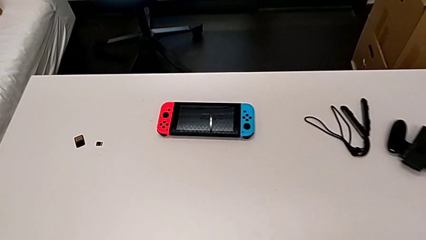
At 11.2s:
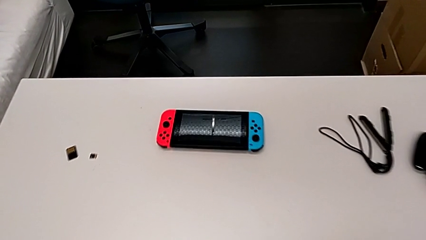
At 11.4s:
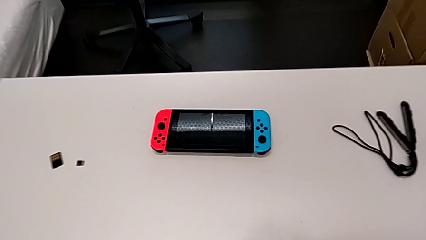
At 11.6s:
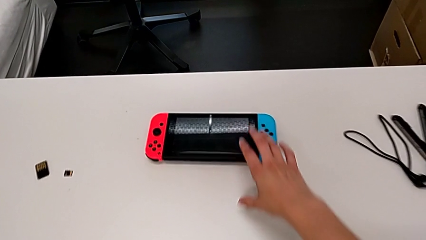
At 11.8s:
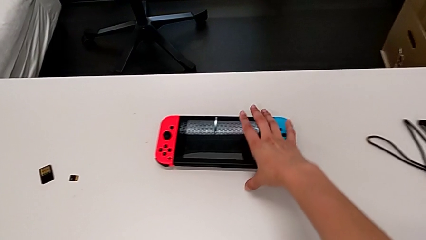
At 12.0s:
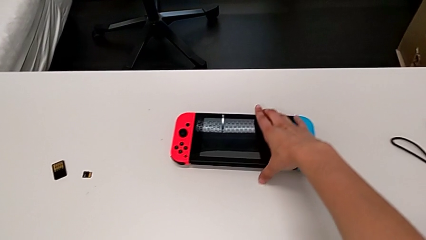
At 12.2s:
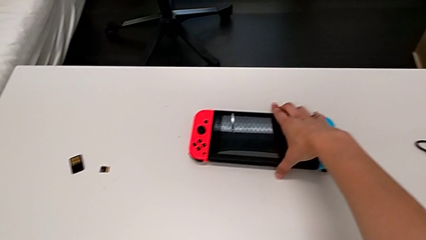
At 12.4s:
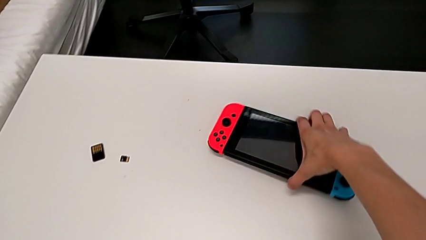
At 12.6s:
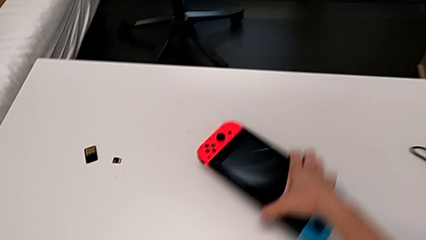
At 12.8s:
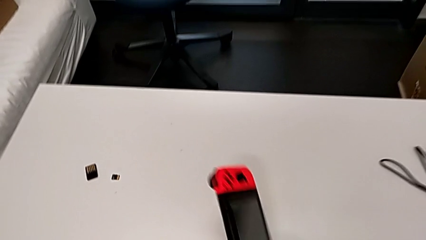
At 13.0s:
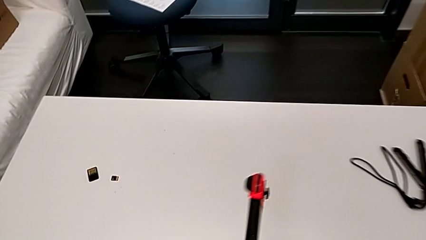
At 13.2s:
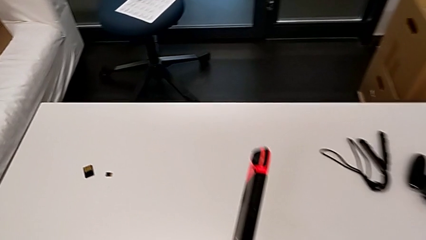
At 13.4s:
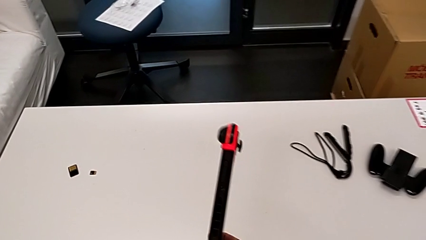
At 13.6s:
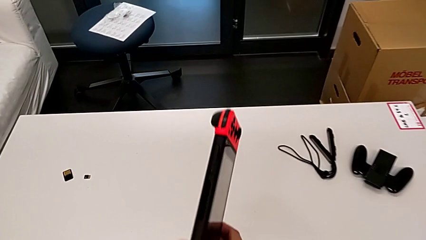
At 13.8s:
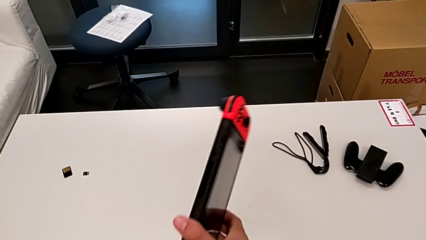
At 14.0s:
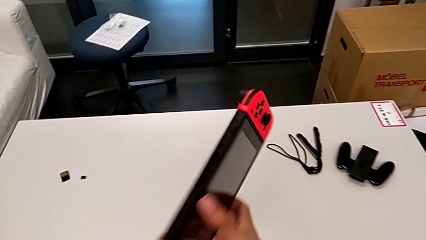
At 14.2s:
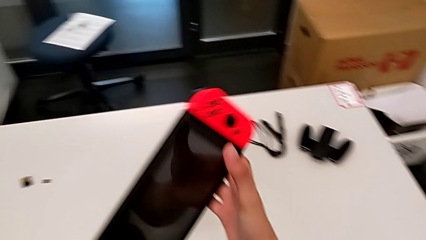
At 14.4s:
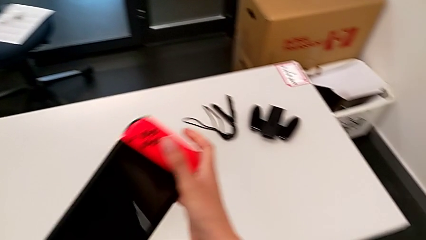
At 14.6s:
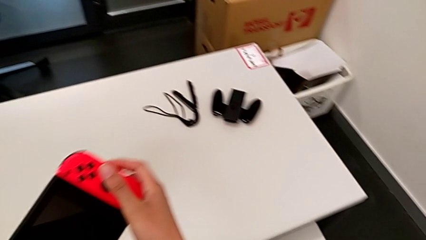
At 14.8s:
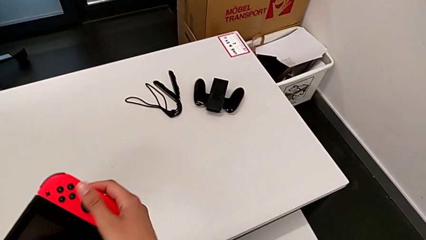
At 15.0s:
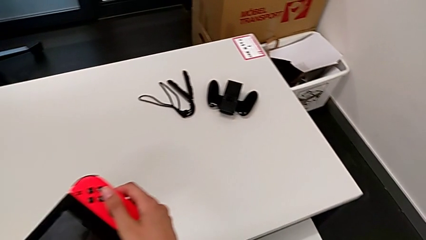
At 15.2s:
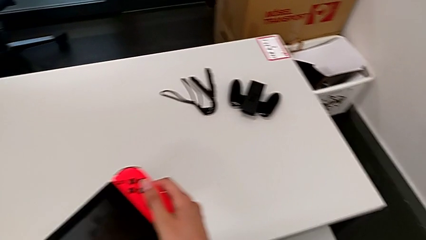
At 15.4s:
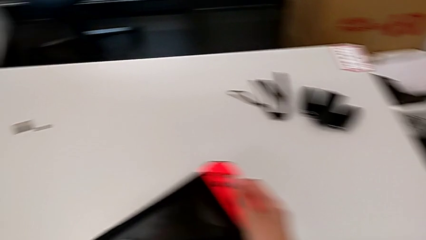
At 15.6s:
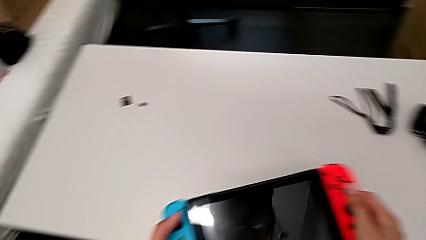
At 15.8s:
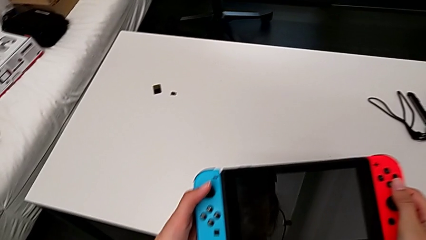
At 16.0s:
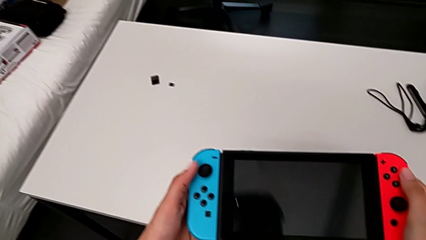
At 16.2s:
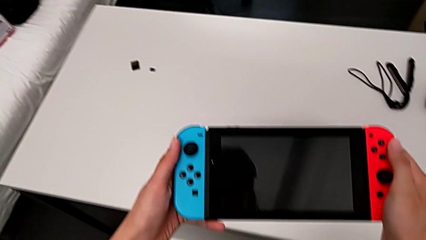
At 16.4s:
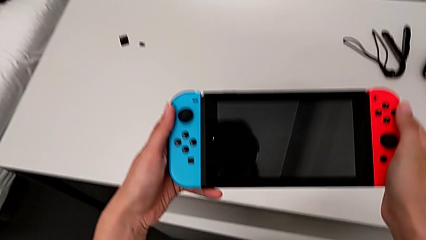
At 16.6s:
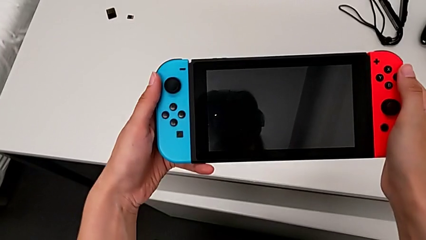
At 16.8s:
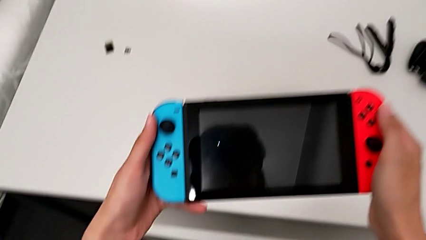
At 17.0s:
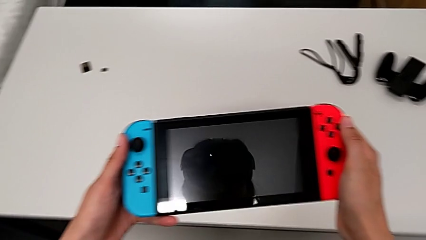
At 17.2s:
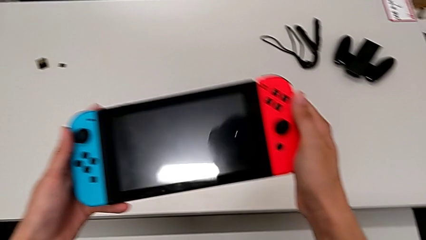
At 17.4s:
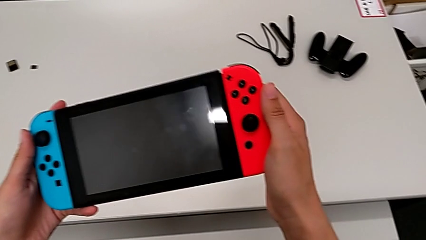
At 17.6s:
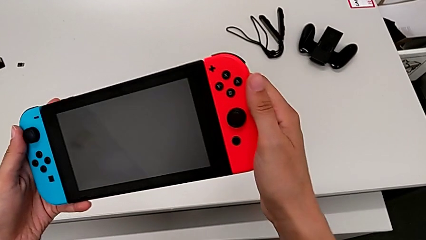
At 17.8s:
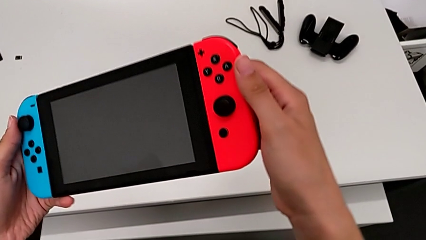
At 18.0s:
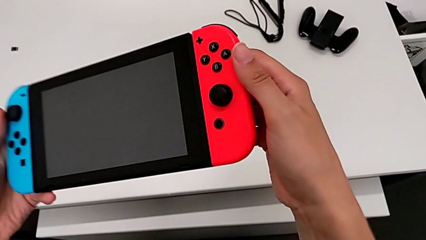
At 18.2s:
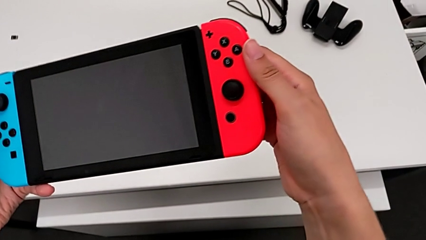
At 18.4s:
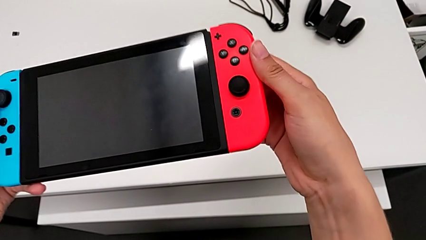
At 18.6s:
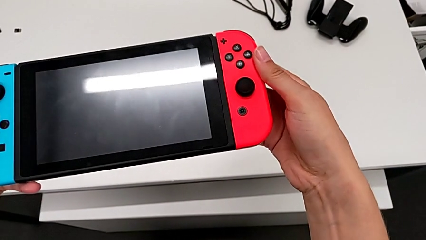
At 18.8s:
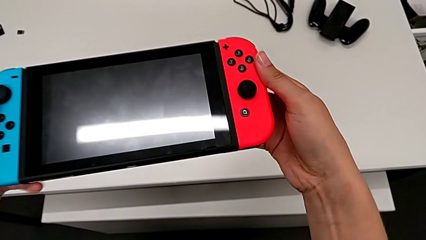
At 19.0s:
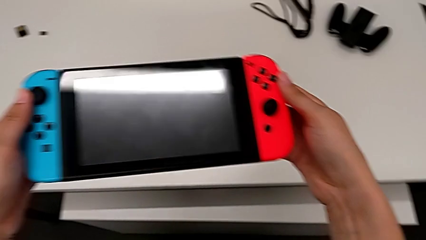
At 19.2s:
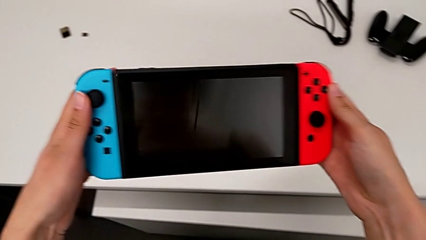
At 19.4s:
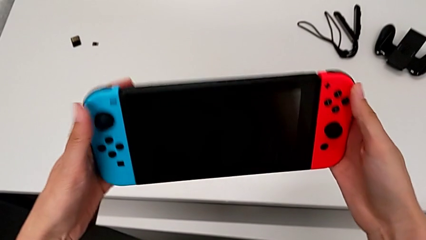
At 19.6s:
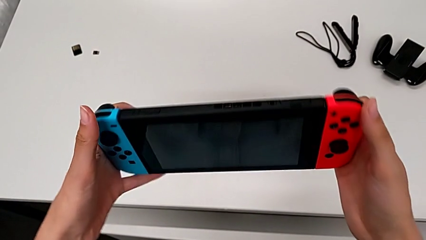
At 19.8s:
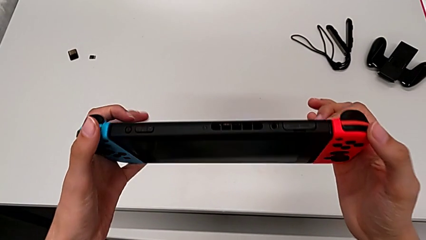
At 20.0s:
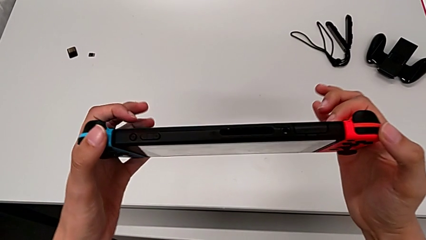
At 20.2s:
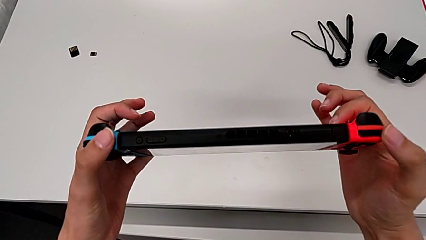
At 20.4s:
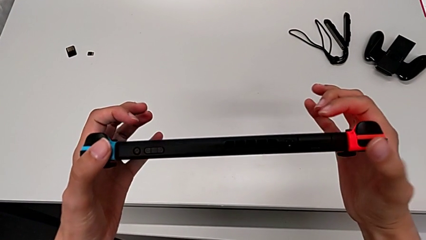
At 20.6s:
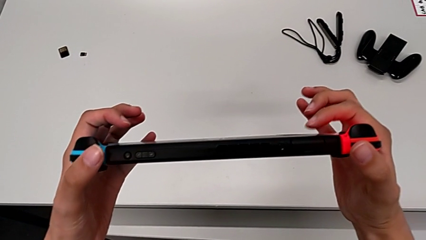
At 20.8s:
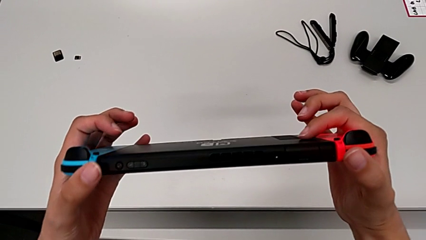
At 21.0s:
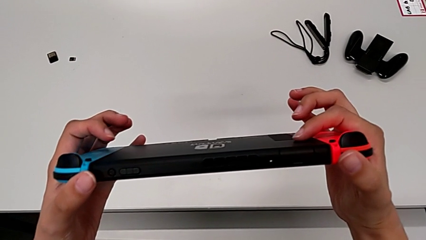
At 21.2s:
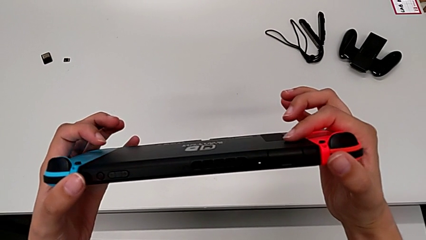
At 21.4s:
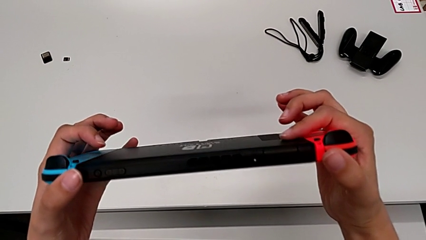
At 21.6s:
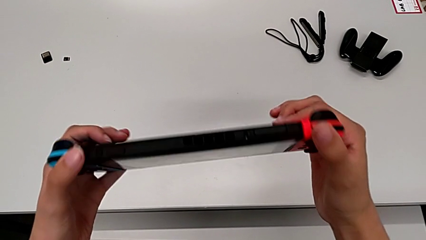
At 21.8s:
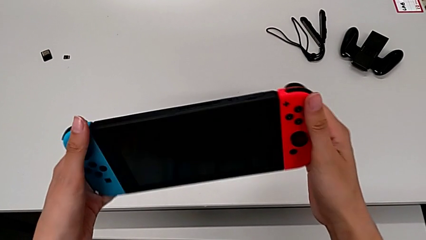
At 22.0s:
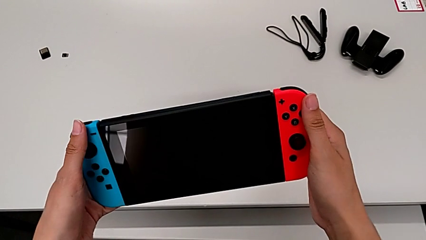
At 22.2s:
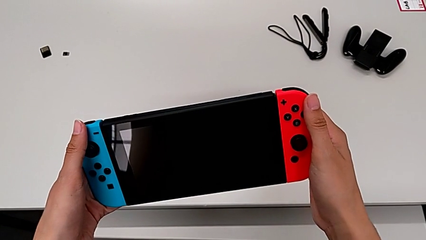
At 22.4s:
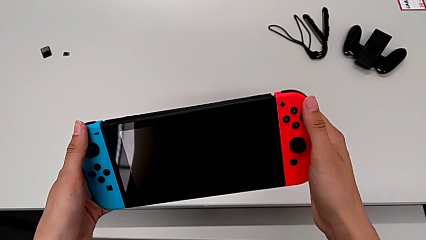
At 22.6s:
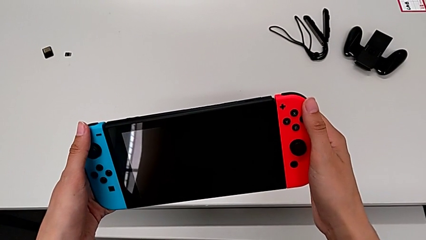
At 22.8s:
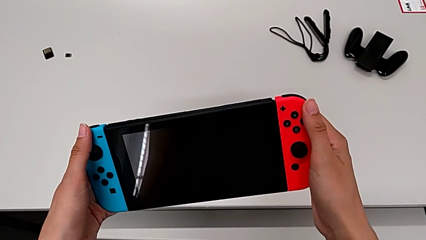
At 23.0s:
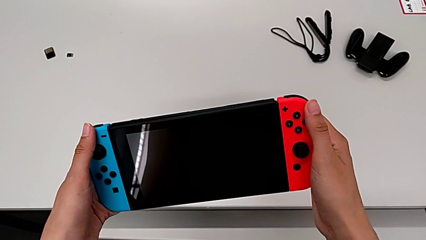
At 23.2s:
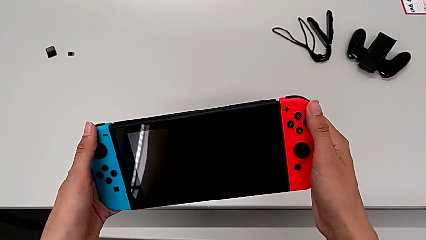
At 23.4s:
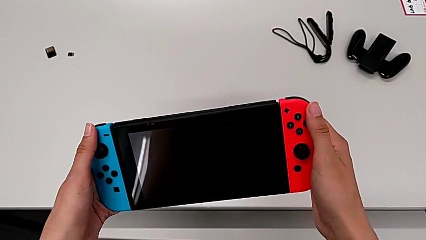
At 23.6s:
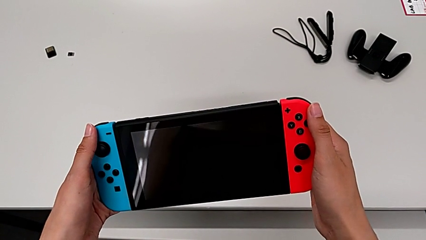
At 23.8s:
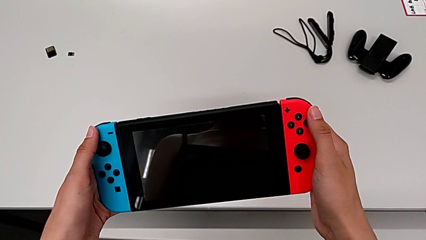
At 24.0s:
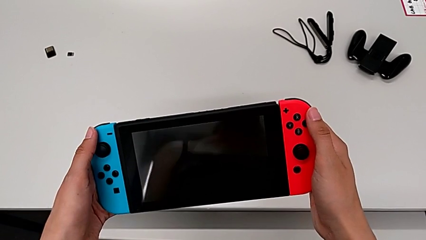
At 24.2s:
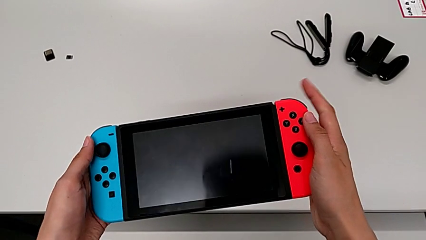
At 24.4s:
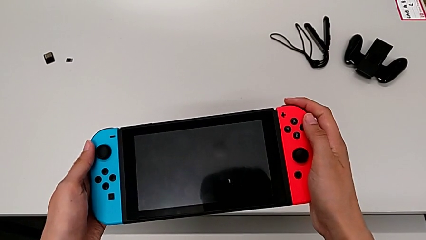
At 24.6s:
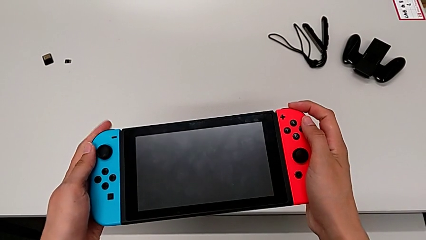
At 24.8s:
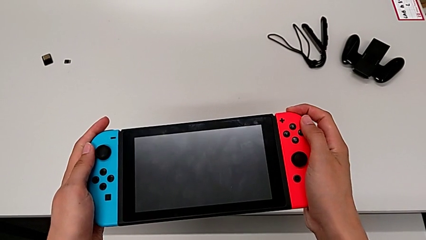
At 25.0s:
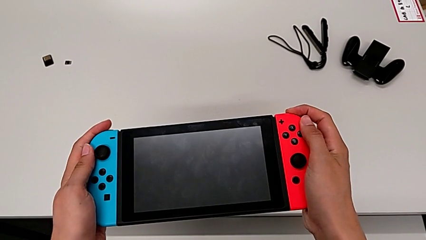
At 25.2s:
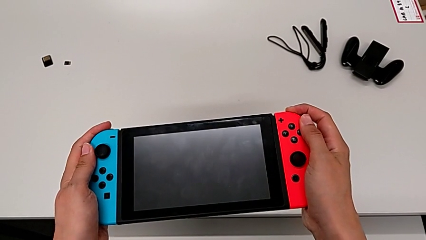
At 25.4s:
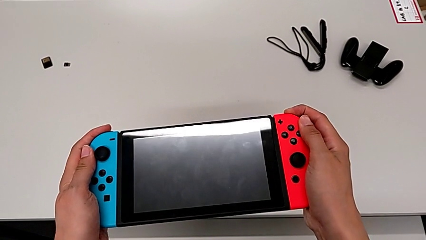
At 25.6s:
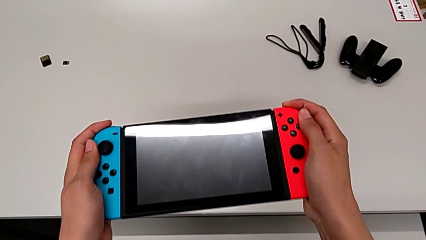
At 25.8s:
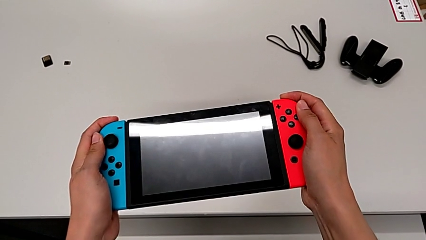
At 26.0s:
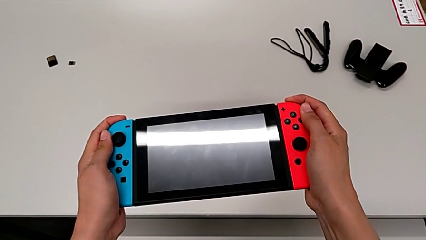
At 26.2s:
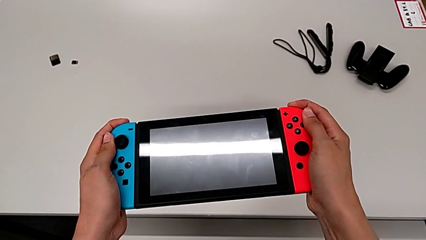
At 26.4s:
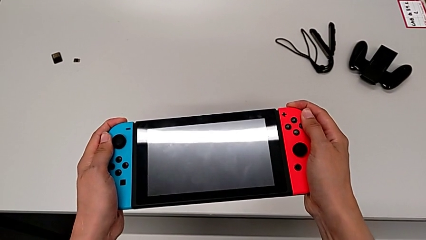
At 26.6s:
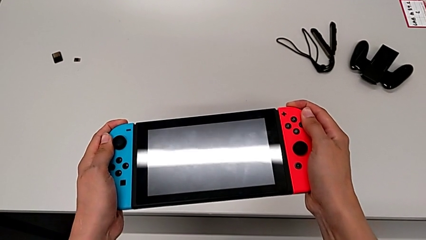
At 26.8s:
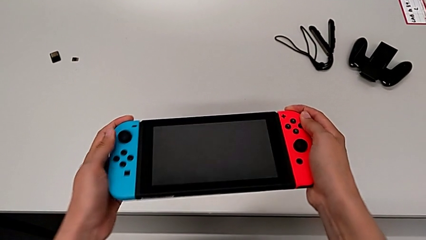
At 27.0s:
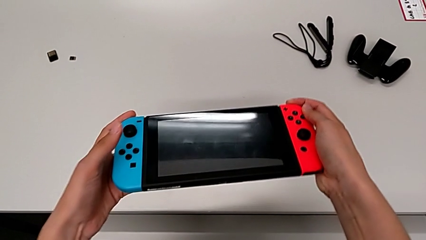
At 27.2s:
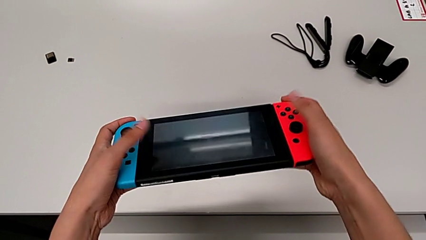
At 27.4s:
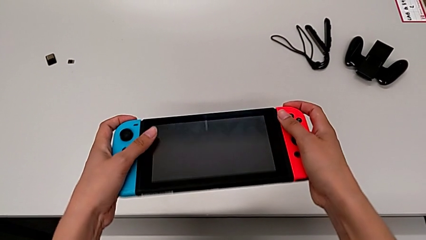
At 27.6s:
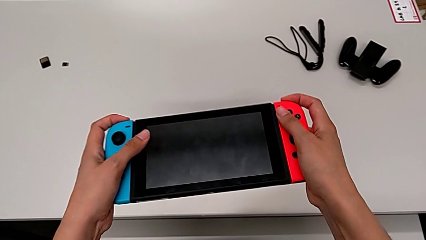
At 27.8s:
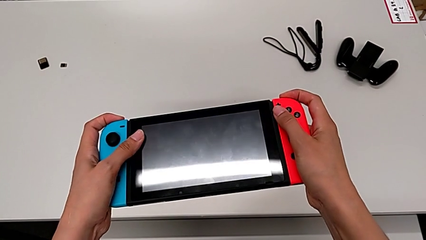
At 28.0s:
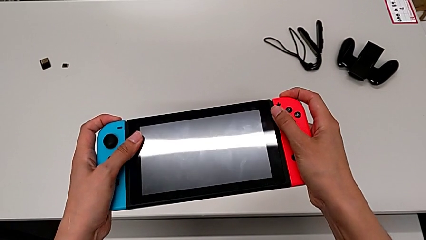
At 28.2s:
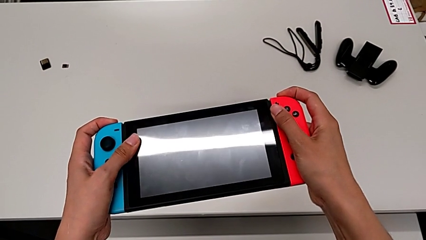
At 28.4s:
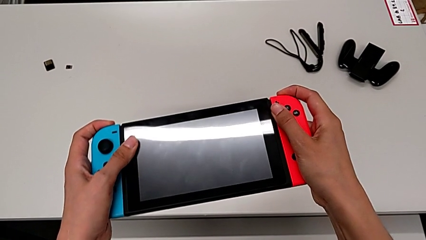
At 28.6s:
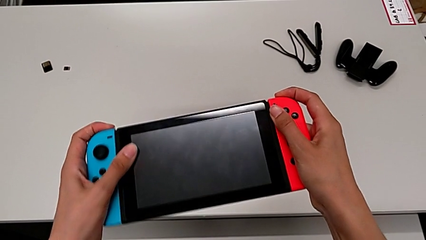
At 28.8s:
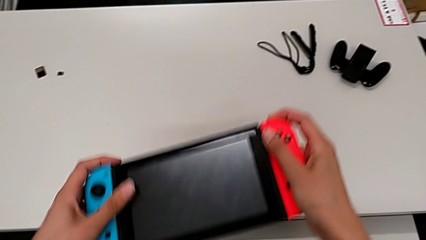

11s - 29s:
The camera wearer is removing the joy-cons from the main screen. They grab the Nintendo Switch, grab the red Joy-Con controller with the left hand, grab the blue Joy-Con controller with the right hand, inspect the Nintendo Switch, rotate it twice, hold it, press the button, hold it and pull the red Joy-Con controller.
